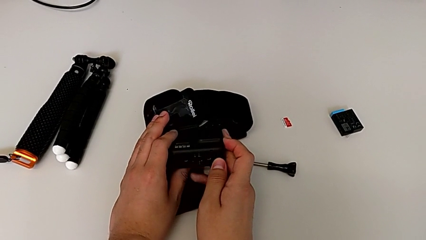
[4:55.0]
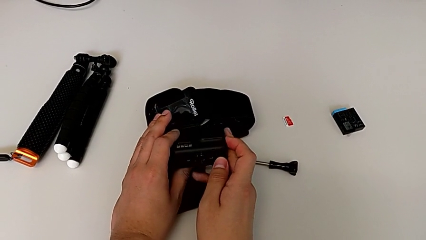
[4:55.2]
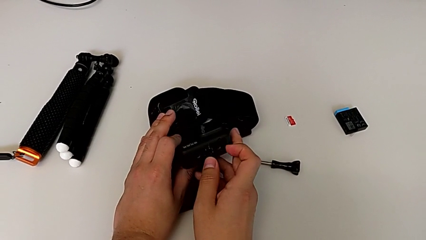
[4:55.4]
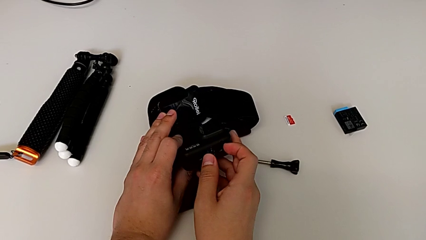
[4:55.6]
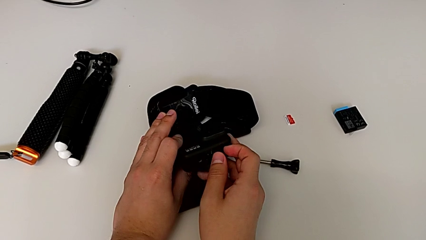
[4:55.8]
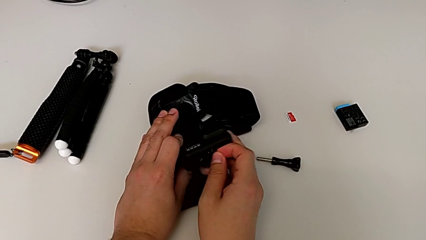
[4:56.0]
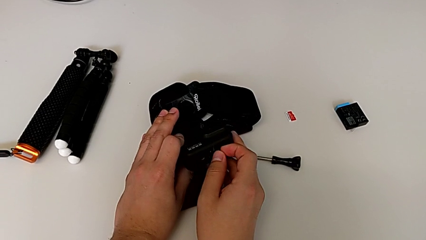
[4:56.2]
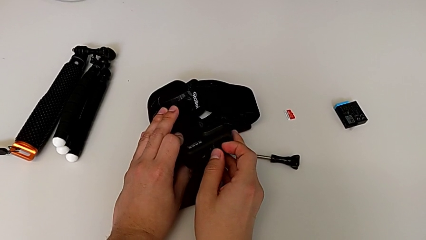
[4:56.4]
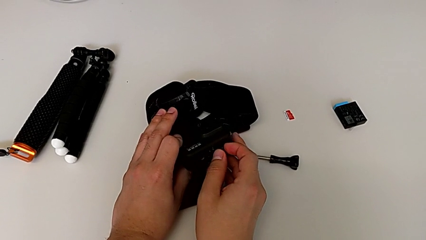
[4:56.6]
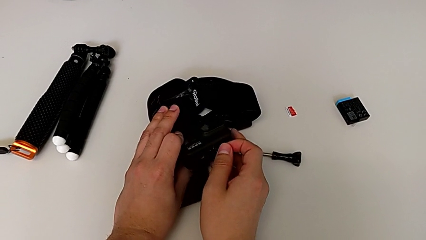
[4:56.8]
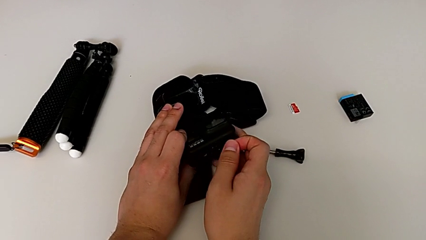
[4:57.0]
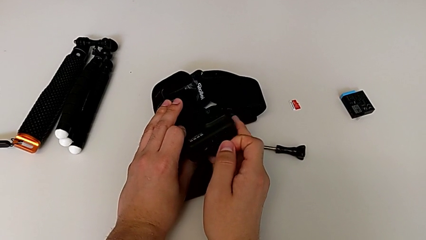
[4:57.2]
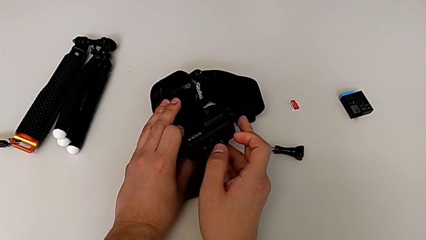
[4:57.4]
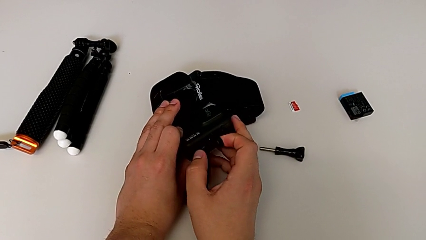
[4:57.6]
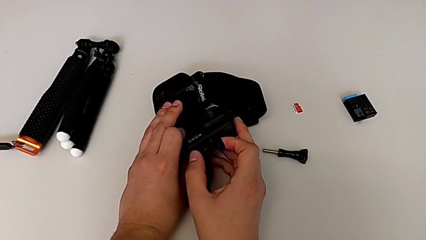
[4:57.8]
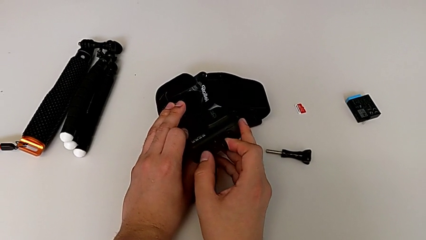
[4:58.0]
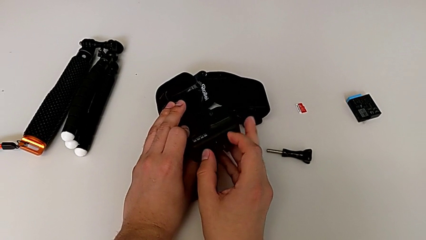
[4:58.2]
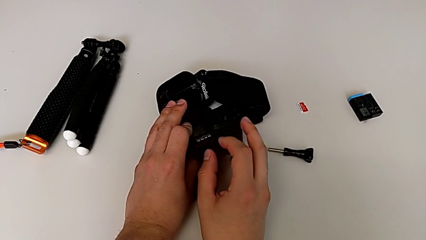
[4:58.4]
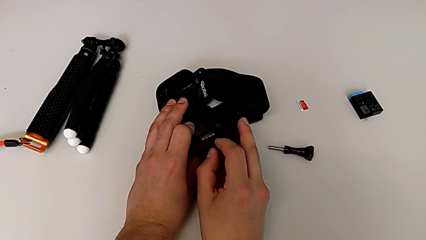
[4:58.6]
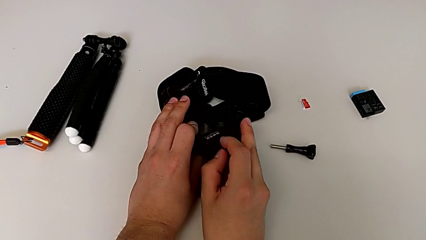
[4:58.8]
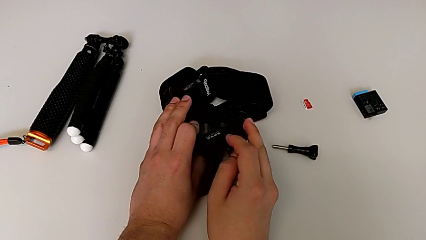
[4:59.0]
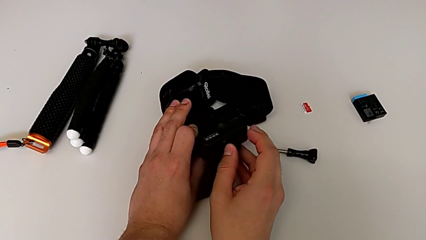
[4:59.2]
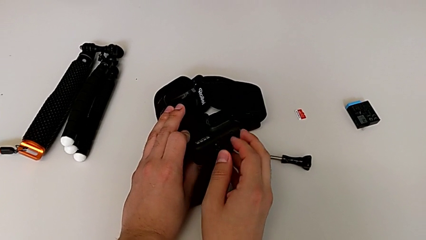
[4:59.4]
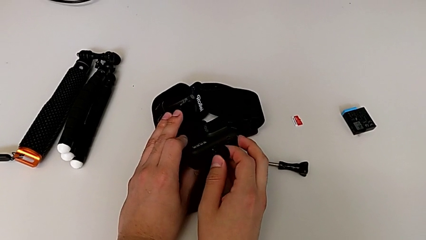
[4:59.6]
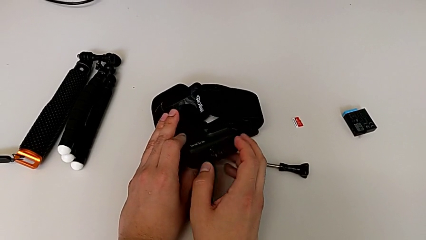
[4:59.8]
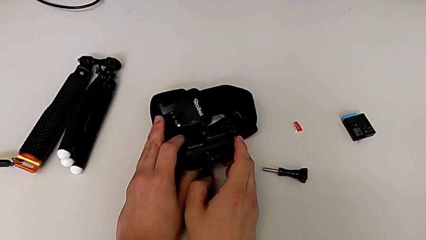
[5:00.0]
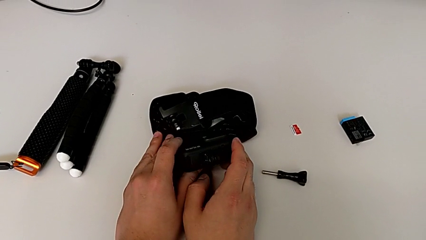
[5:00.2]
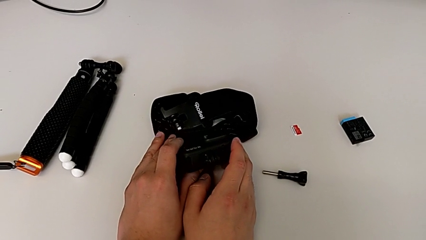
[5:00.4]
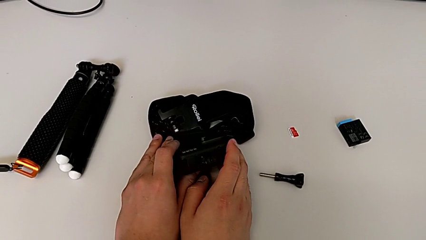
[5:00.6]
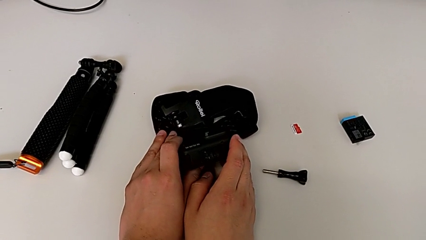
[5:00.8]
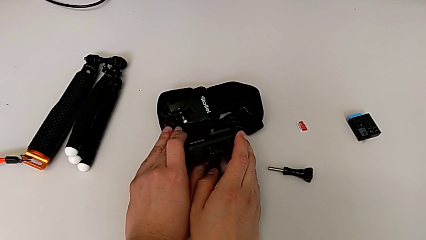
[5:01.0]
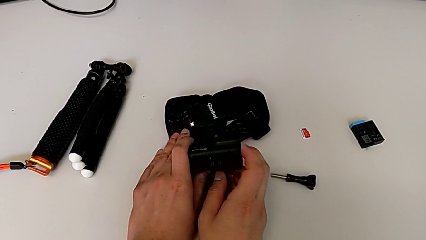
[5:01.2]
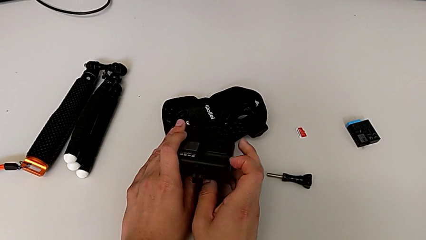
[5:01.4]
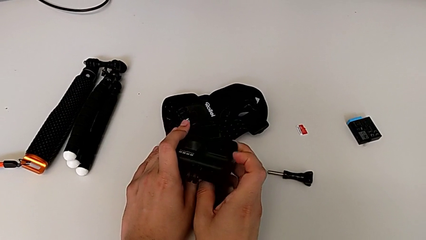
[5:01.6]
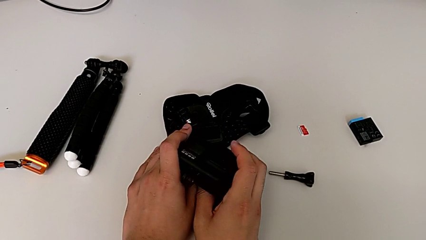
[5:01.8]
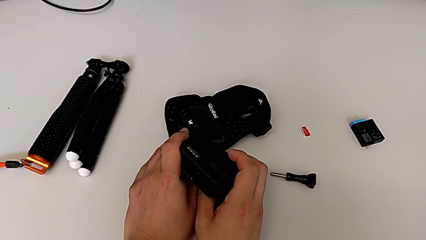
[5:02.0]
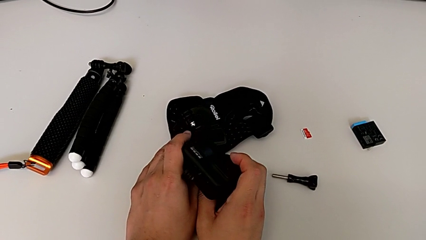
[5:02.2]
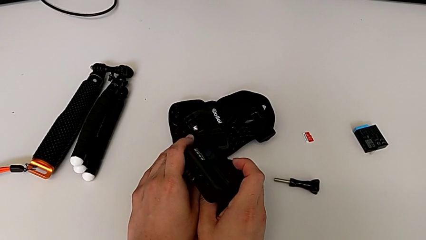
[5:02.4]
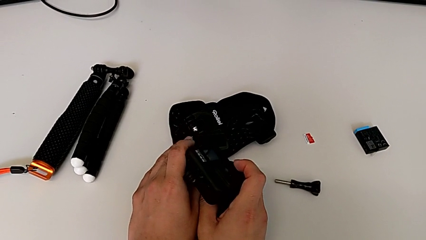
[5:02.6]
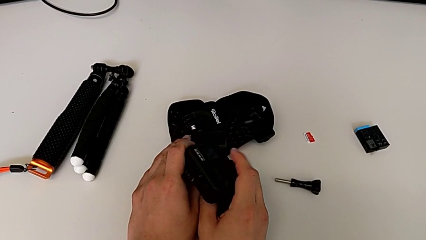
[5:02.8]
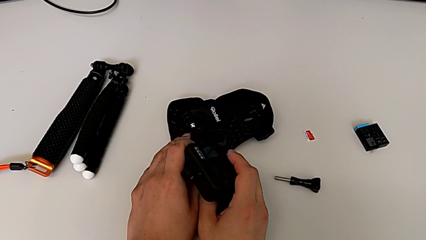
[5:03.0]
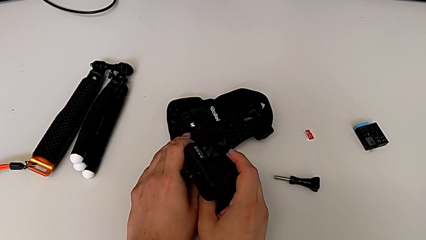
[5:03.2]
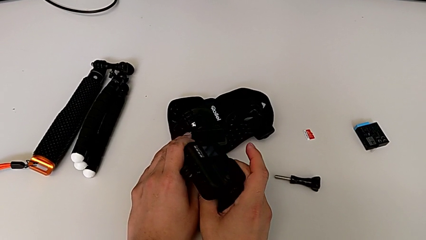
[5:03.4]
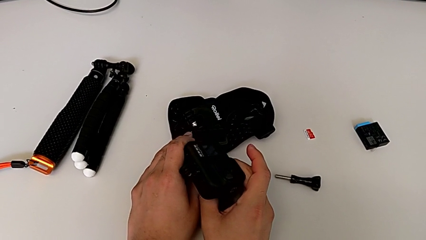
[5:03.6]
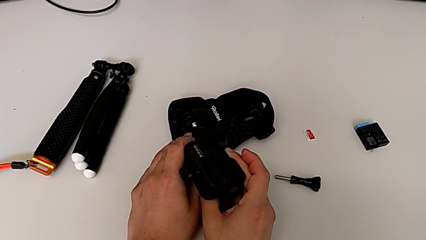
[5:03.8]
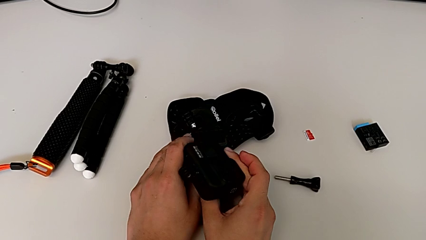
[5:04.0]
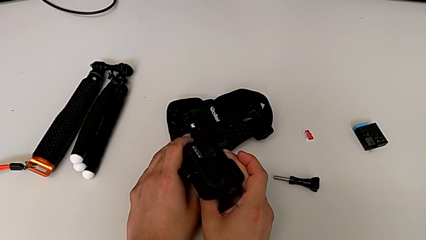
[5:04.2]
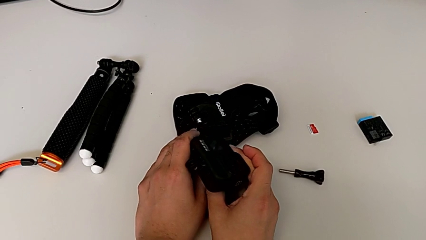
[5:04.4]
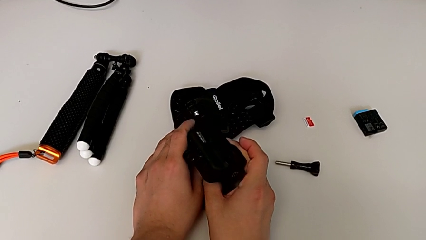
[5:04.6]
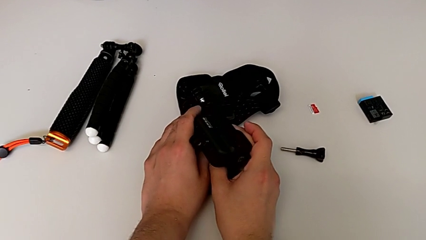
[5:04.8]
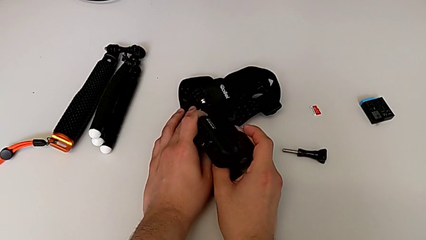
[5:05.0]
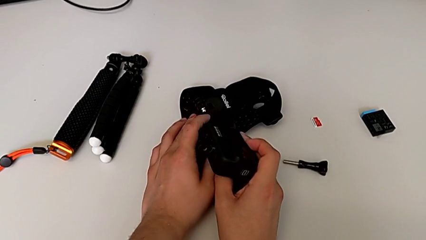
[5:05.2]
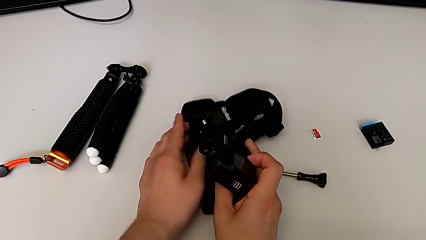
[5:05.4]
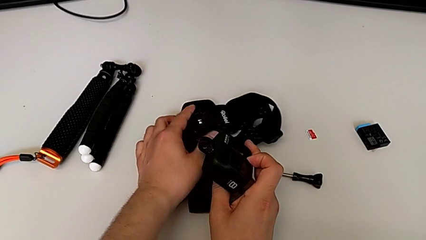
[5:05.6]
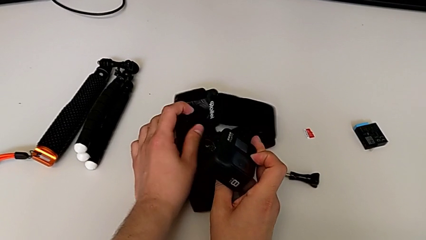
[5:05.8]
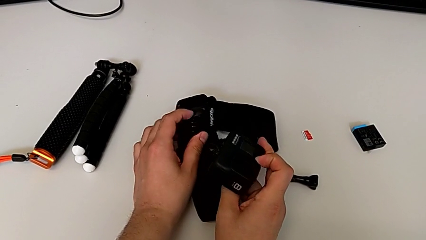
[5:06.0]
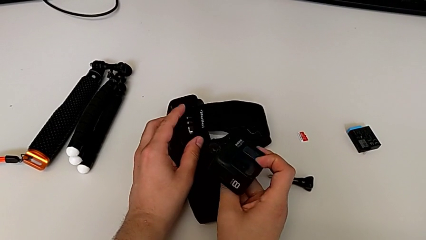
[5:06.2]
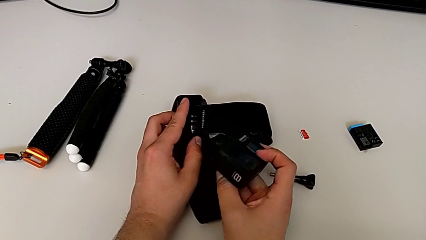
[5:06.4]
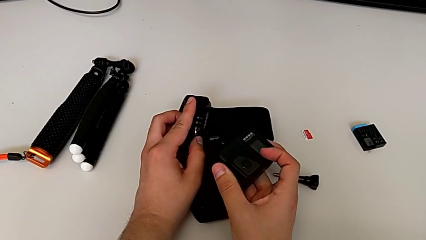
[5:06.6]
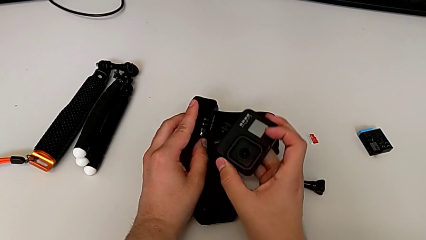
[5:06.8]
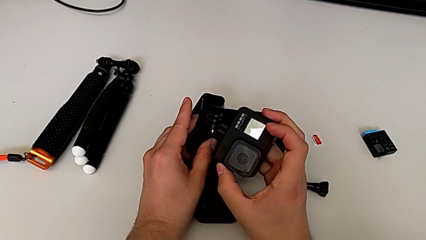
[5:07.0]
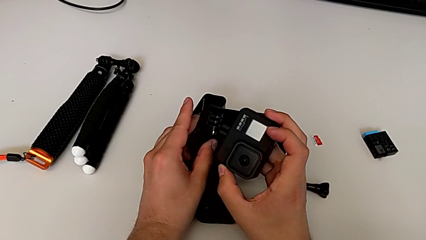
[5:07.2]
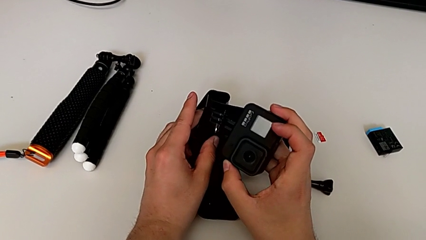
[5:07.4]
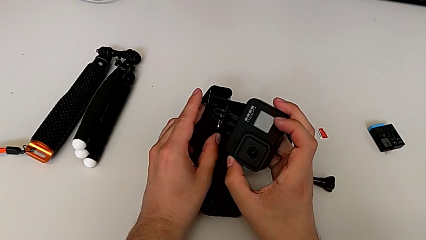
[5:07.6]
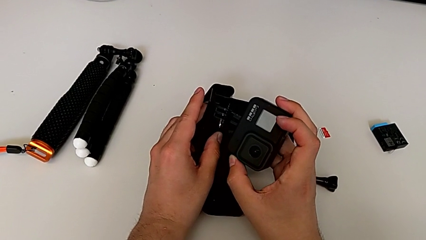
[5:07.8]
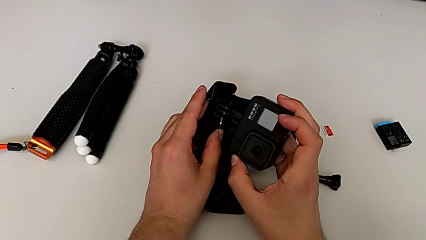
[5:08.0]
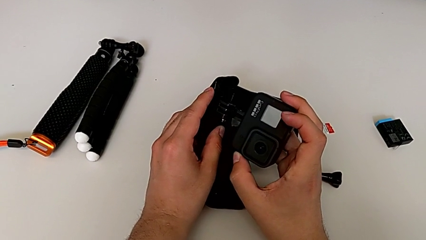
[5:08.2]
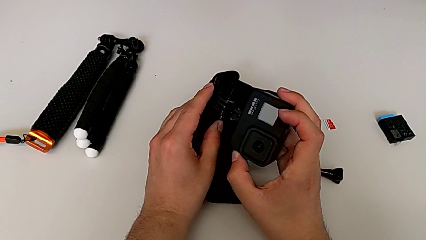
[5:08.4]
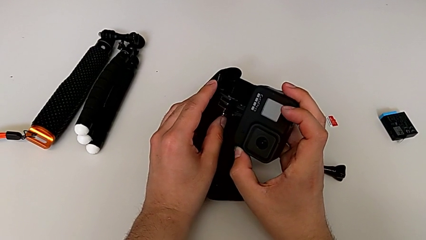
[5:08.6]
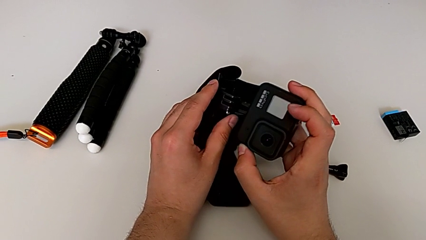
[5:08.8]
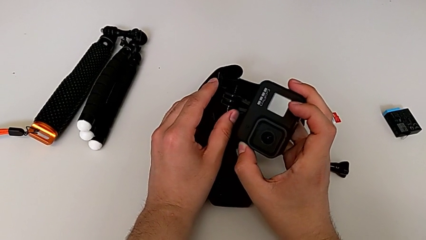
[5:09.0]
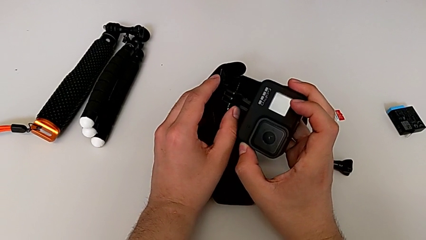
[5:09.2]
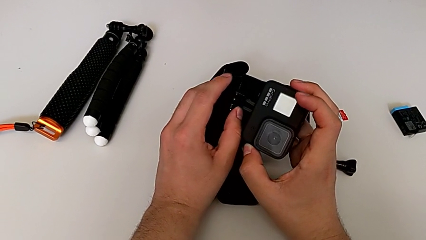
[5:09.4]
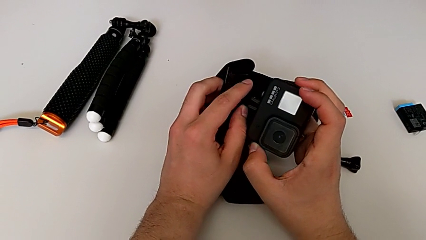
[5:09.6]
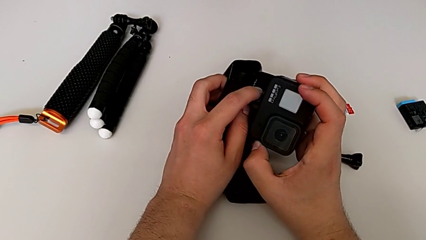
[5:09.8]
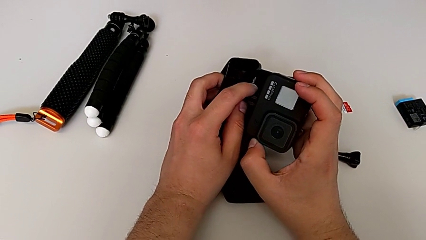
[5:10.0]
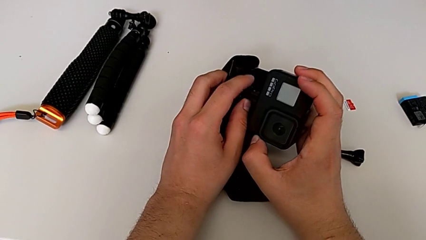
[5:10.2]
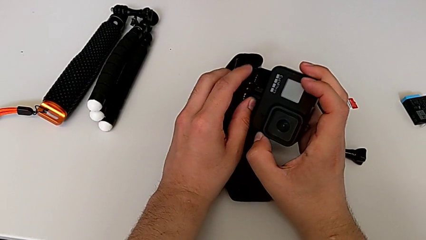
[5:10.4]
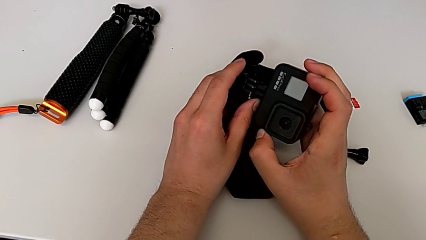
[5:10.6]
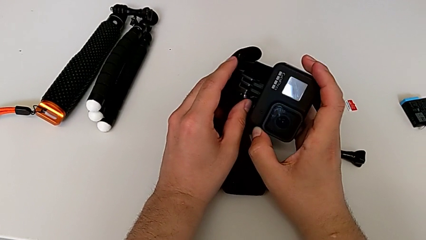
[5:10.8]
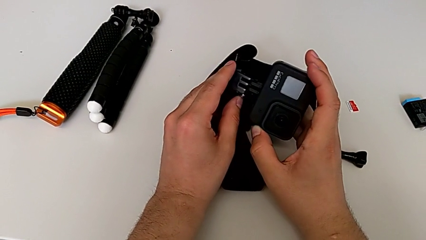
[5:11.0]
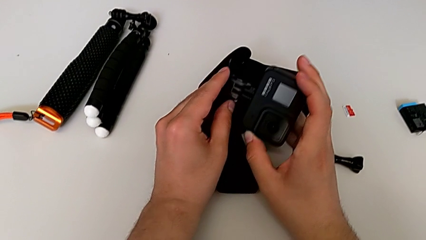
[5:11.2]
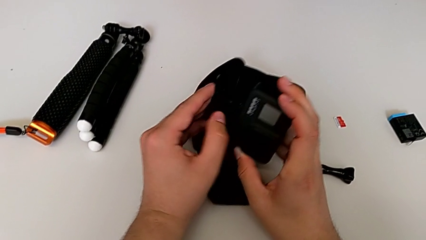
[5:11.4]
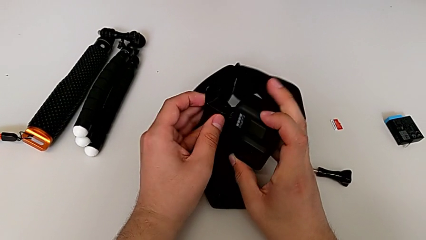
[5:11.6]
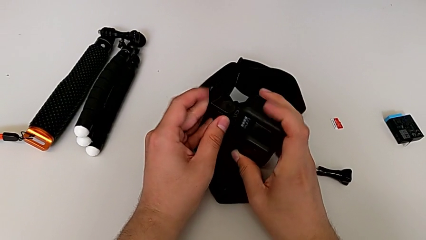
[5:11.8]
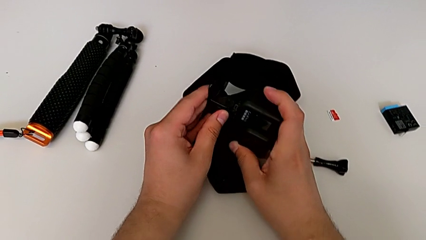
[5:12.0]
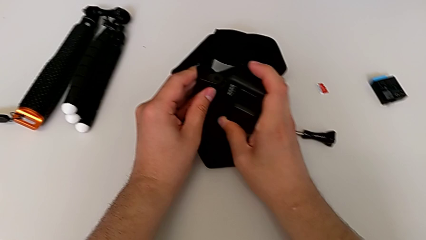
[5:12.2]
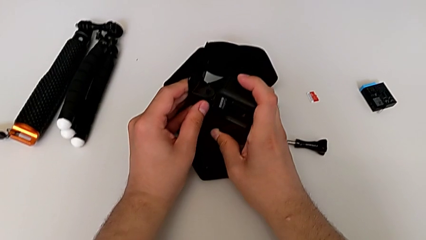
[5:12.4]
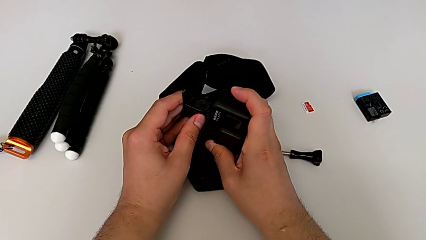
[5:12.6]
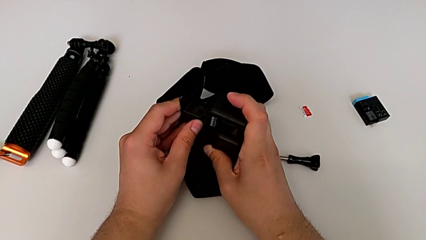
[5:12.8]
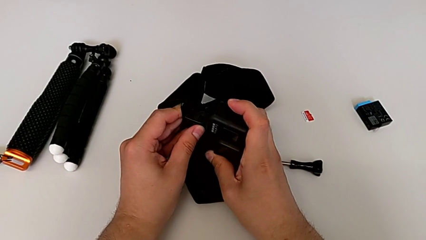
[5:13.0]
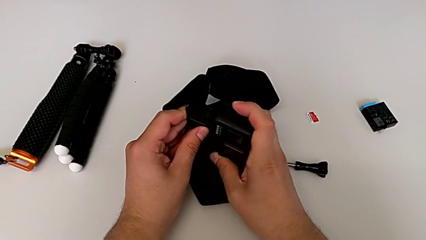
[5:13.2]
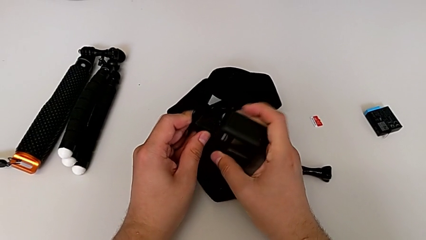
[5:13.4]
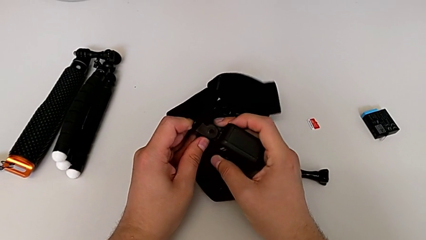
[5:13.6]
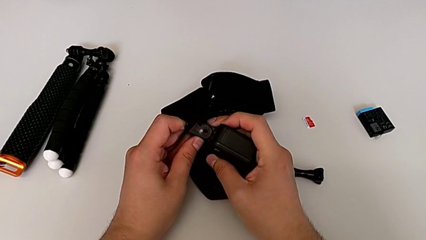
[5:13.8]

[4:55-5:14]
The camera wearer is attaching the strap to the GoPro. They open the mount tabs, hold the GoPro, grab the strap and insert the mount tabs.
